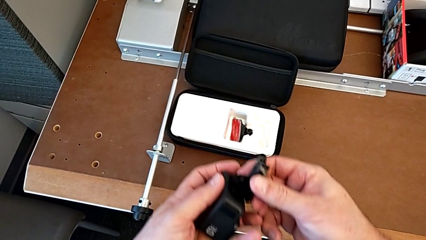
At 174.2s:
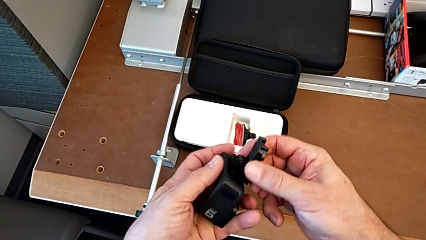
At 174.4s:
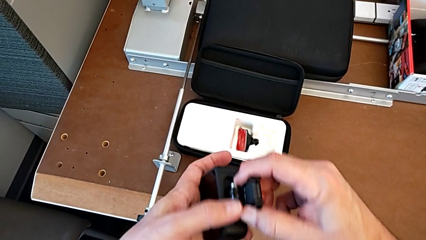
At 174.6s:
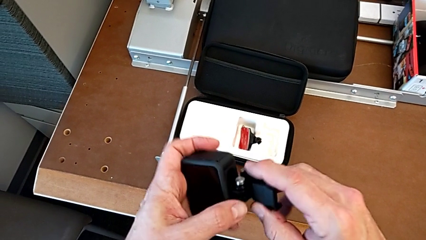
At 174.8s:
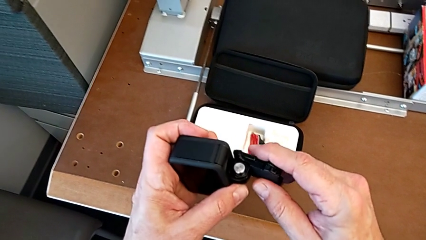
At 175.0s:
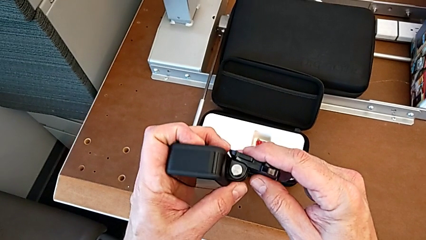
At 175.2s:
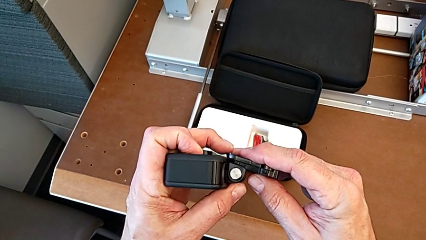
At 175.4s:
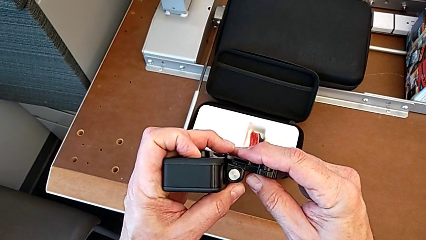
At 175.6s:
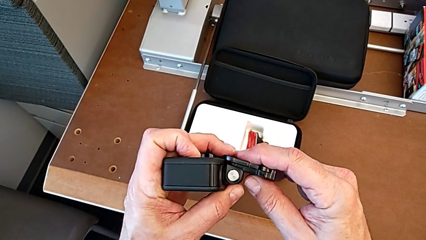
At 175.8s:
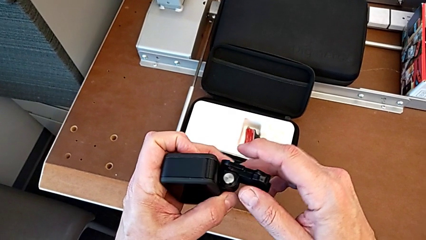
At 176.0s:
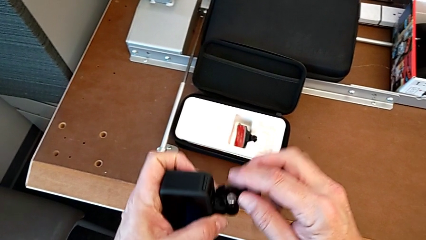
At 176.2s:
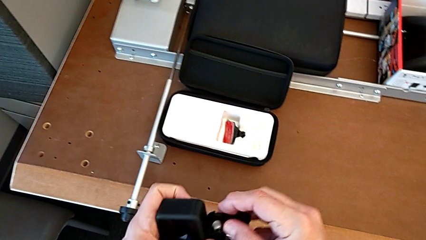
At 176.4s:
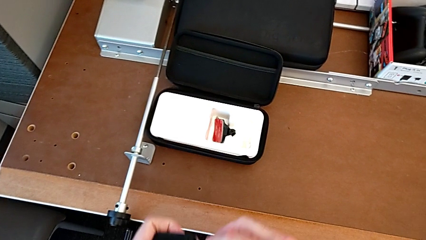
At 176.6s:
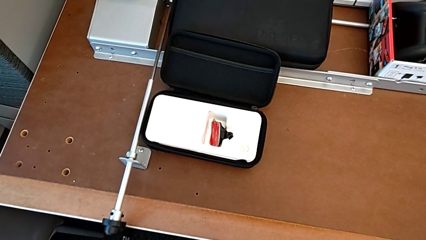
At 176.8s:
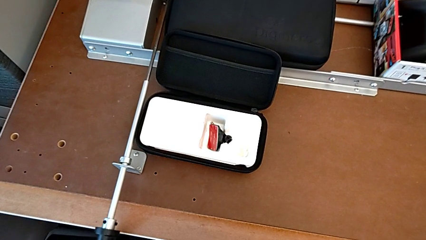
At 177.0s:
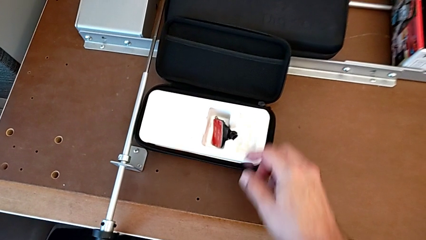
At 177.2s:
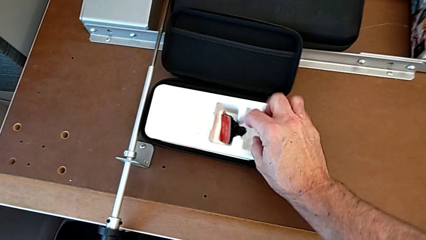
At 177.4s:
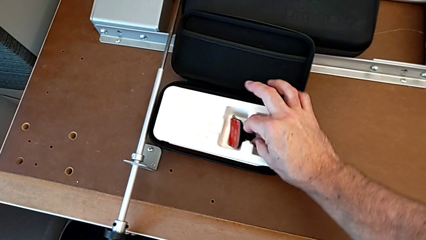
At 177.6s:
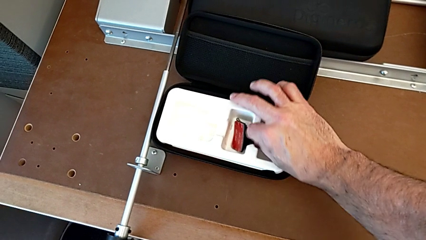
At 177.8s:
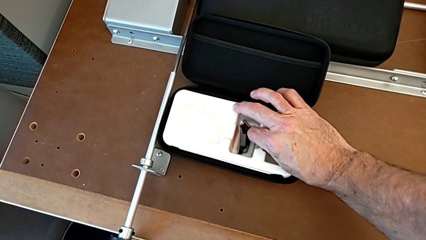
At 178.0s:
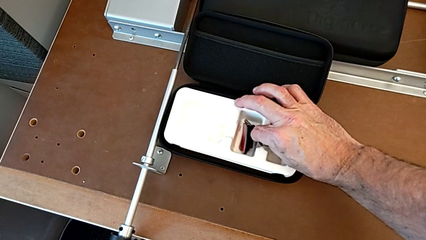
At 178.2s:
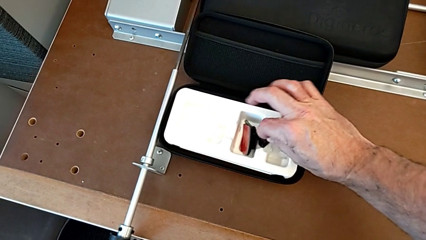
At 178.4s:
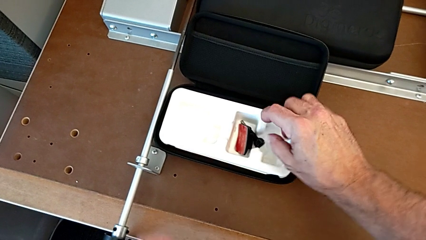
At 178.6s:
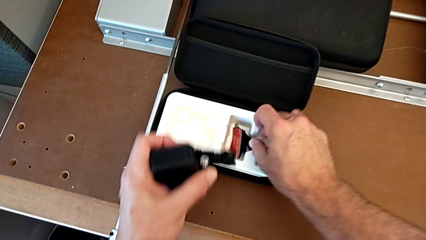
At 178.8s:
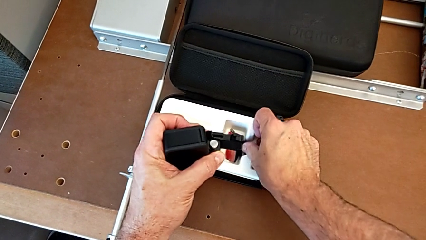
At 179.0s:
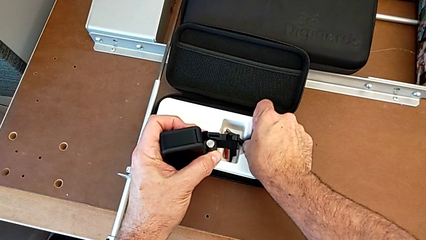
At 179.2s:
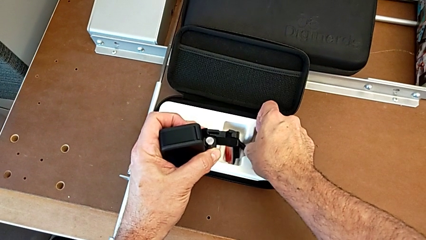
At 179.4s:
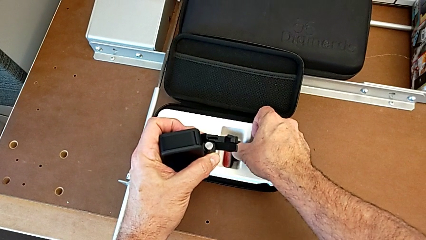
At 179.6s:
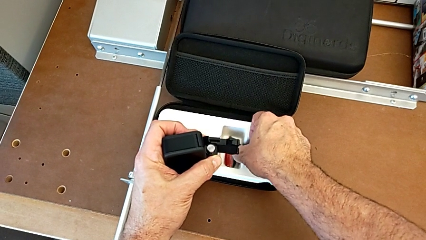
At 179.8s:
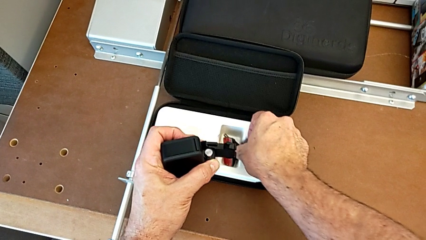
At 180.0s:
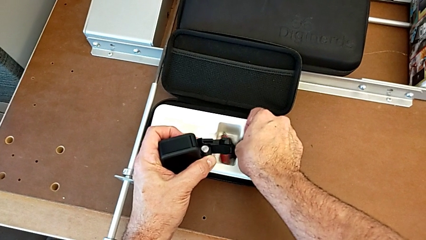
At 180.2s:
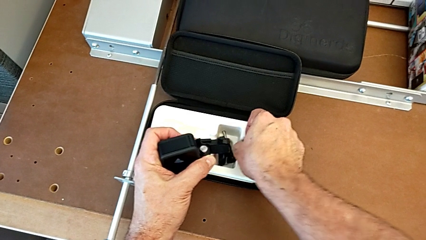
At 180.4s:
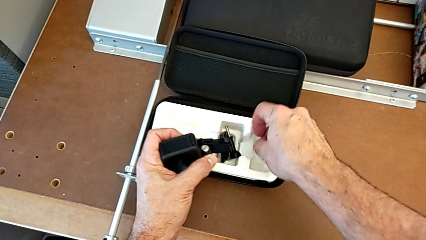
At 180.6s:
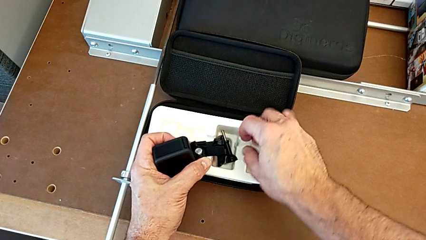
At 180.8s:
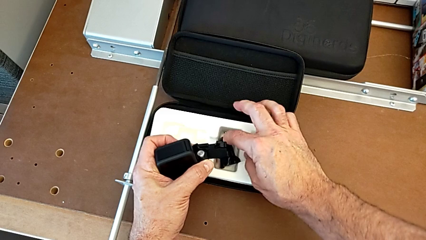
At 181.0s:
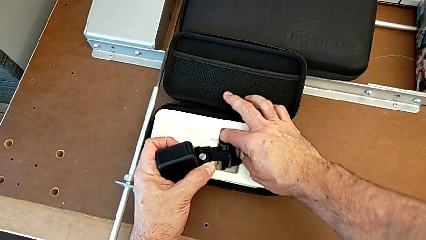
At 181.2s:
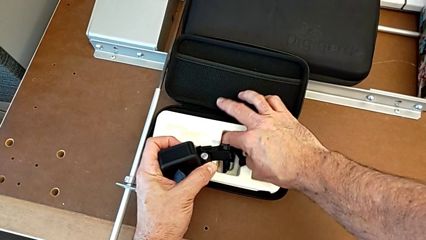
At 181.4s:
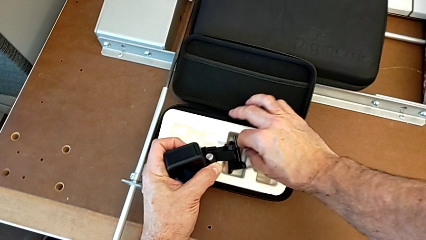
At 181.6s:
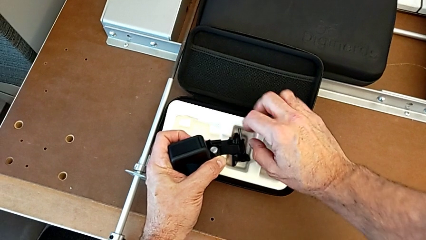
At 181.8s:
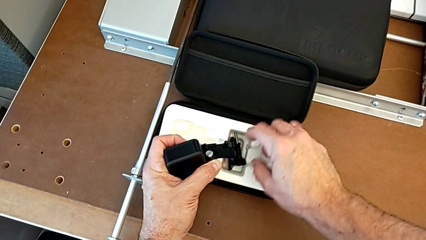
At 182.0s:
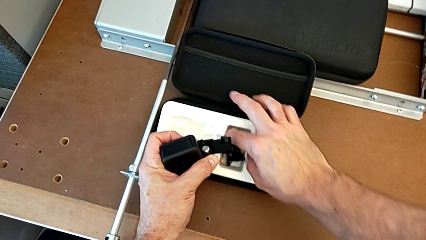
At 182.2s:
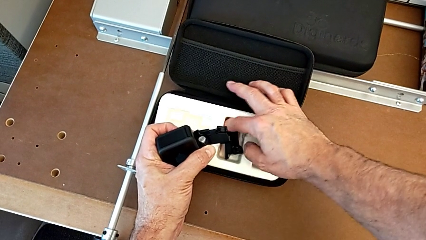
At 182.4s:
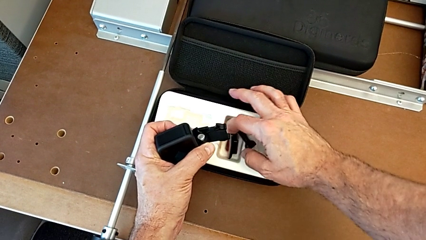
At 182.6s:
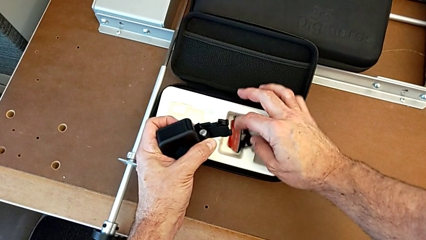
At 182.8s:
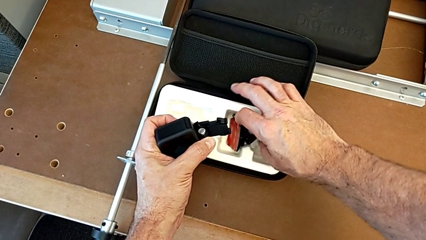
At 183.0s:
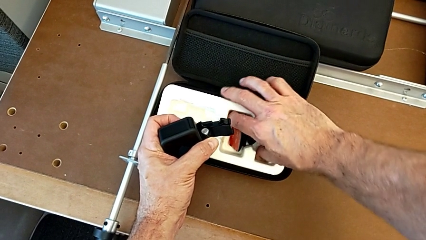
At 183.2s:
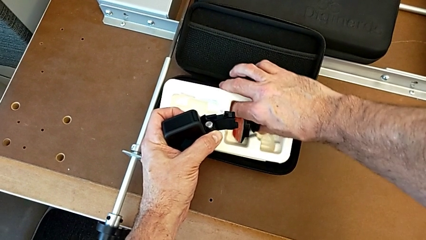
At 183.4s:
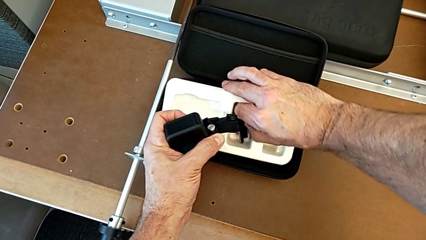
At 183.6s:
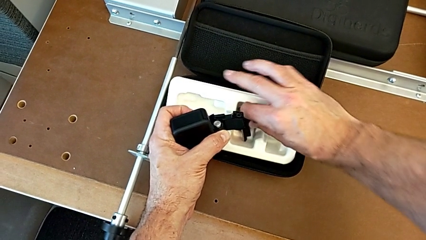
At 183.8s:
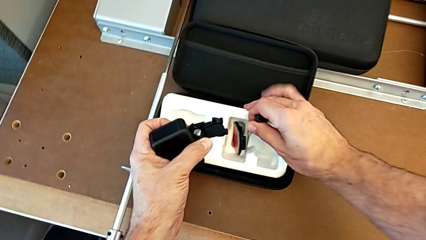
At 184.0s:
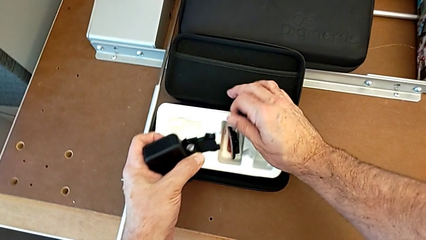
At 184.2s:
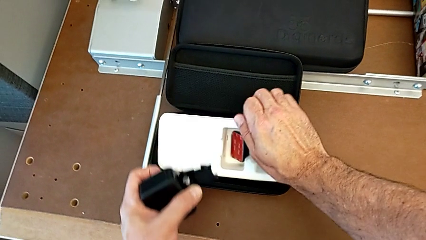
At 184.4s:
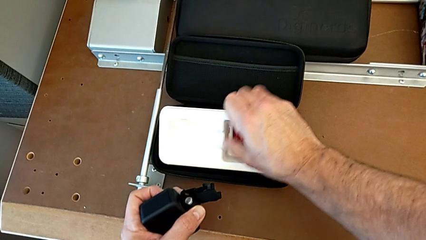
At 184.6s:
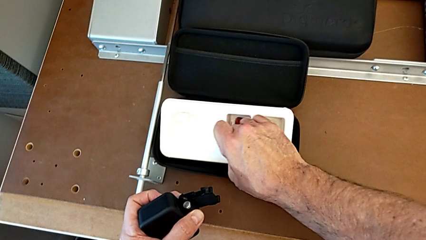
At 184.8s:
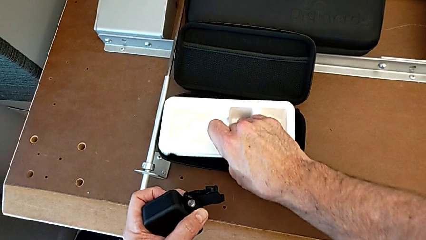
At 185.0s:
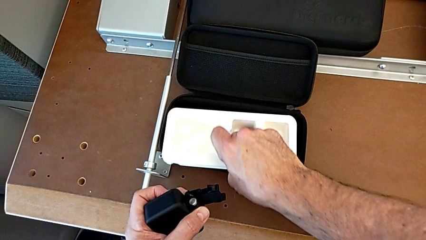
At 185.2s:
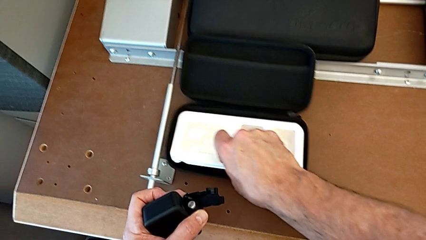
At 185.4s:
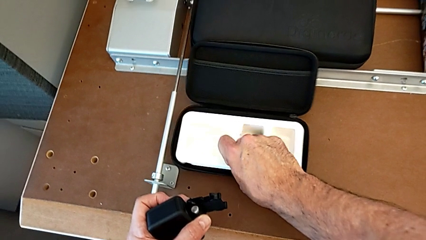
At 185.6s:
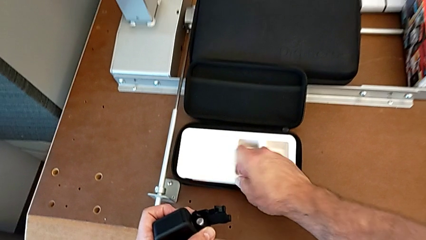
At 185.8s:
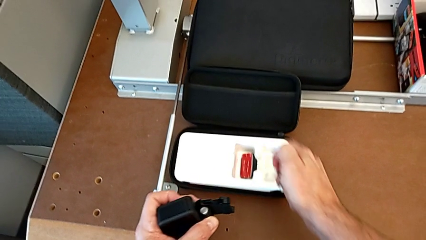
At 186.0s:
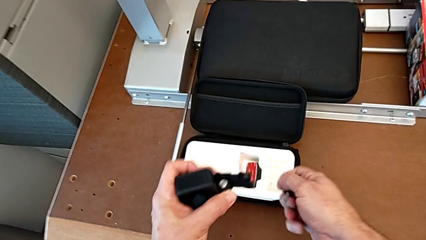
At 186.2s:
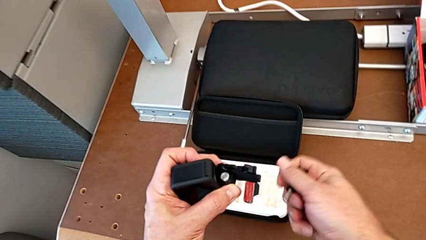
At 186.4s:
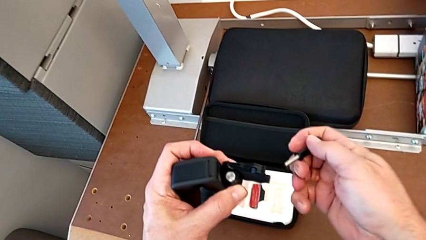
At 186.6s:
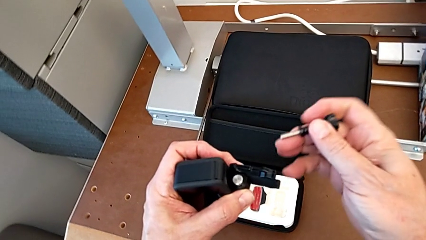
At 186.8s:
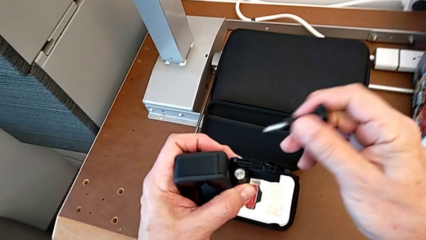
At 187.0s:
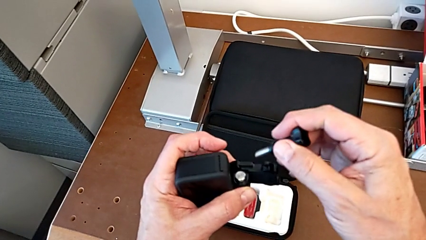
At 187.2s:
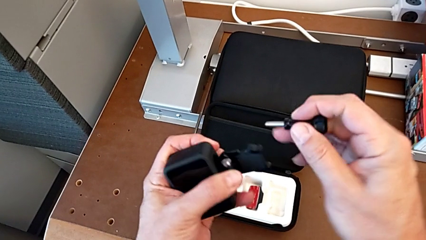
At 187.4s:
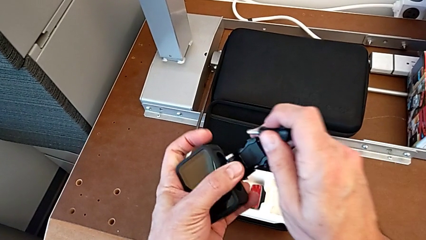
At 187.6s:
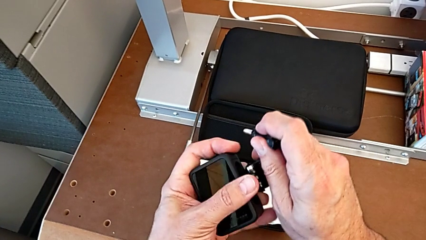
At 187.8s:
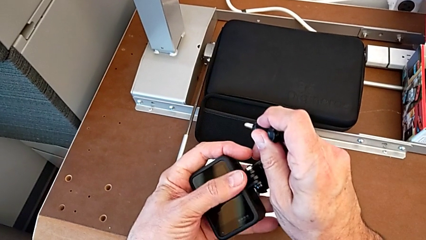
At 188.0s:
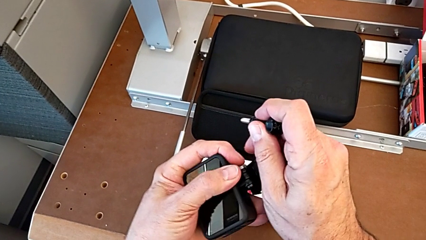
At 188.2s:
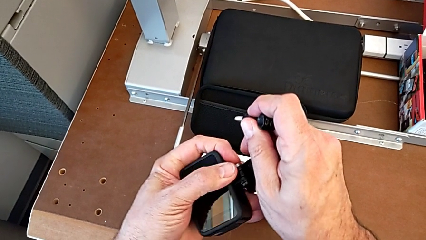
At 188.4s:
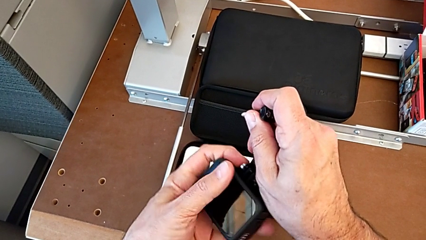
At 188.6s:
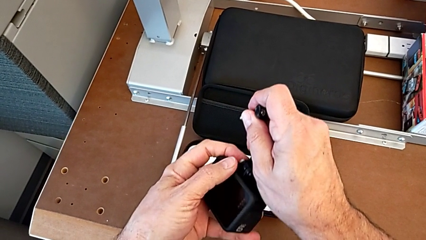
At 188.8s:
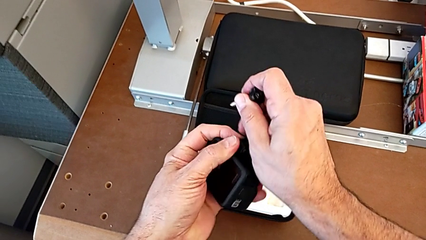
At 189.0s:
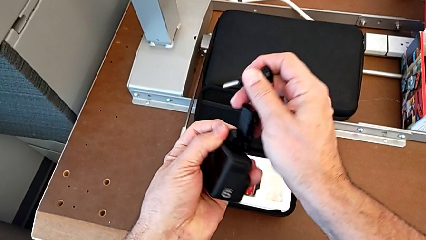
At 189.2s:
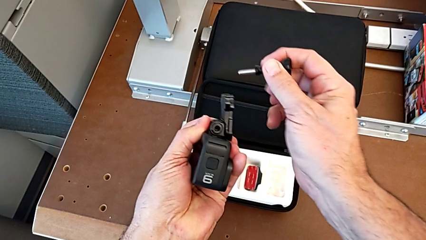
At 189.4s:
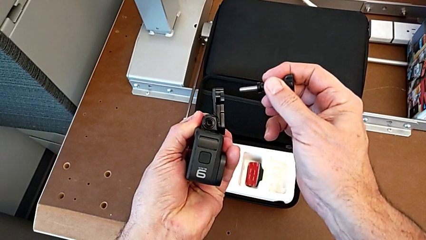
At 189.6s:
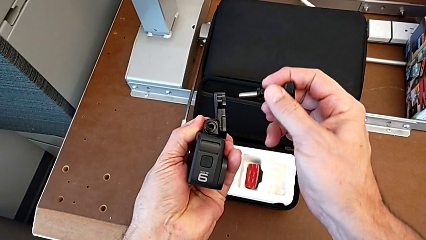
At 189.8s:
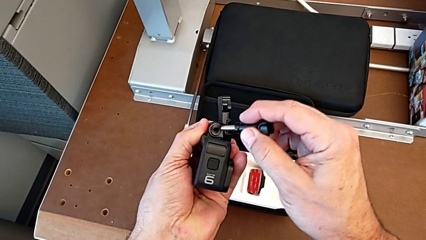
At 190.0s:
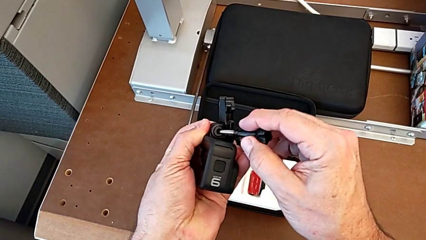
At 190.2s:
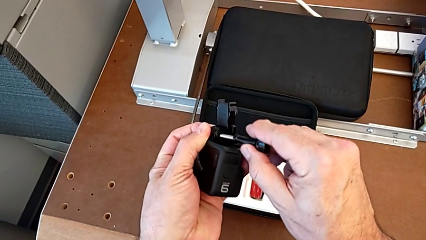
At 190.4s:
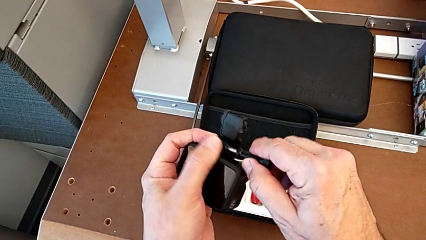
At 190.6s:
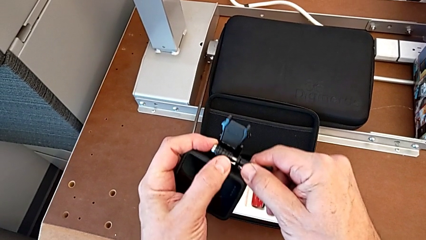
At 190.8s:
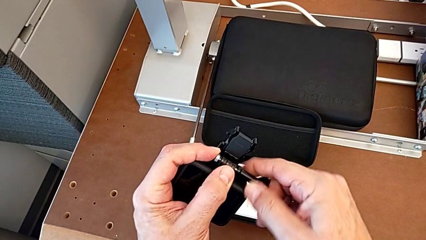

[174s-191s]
The camera wearer is assembling the strap. They inspect the box, grab the screw, lift it, grab the screw, align the mounting peg and insert the screw.
